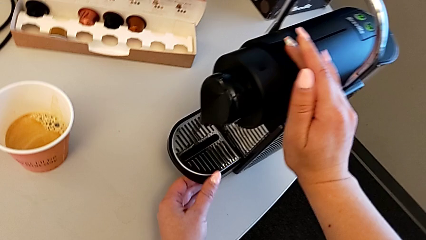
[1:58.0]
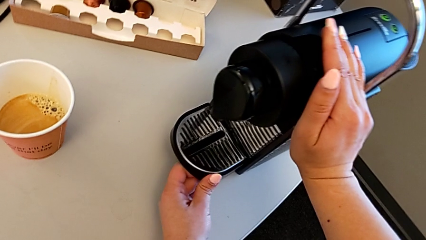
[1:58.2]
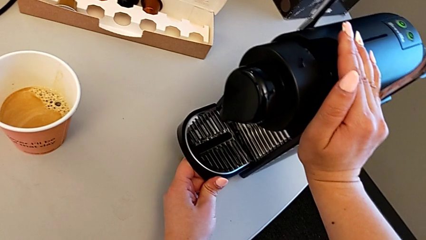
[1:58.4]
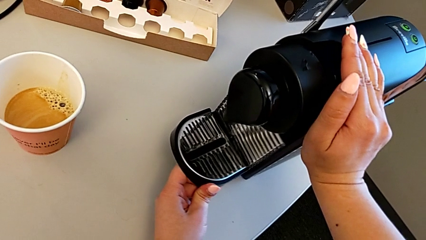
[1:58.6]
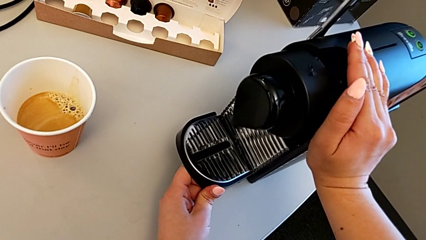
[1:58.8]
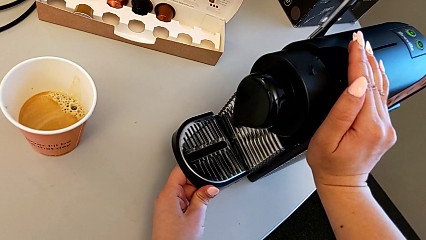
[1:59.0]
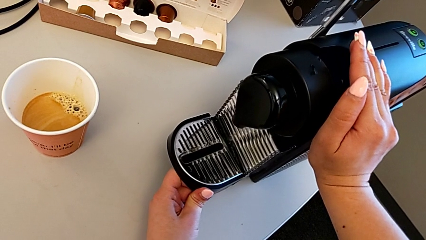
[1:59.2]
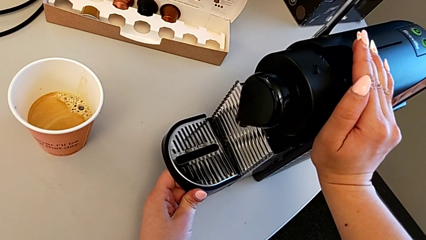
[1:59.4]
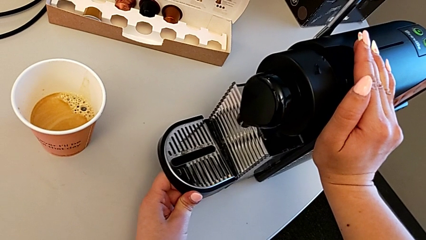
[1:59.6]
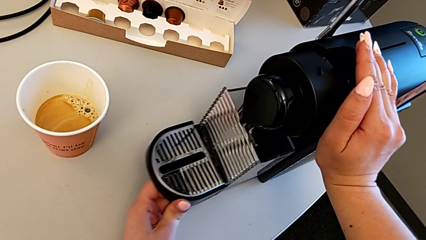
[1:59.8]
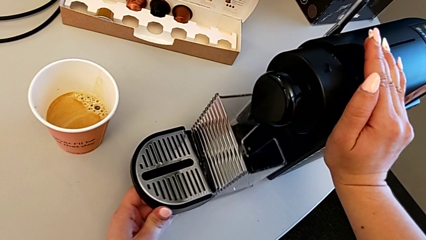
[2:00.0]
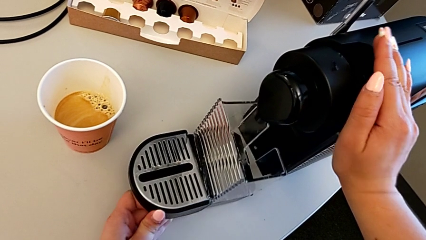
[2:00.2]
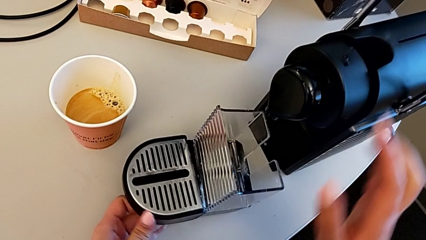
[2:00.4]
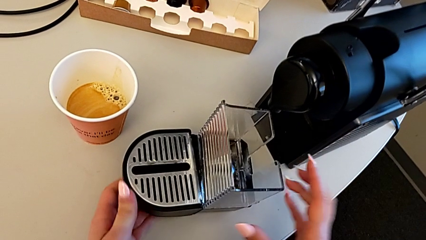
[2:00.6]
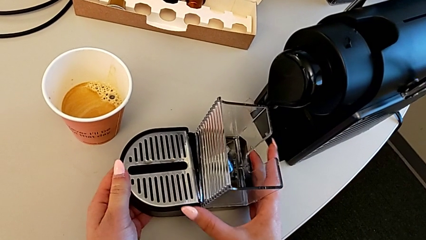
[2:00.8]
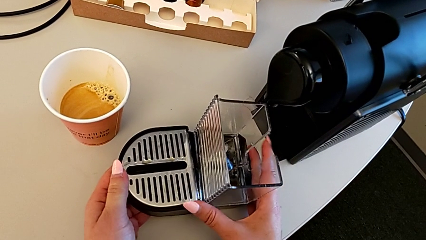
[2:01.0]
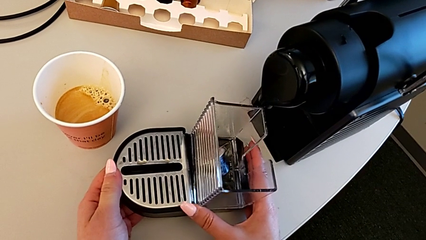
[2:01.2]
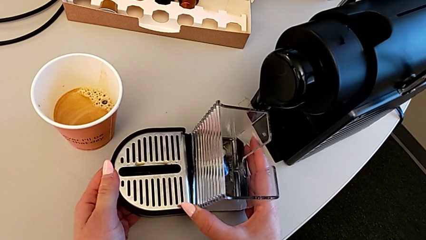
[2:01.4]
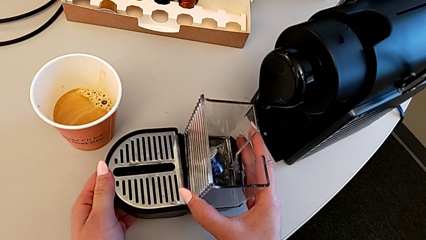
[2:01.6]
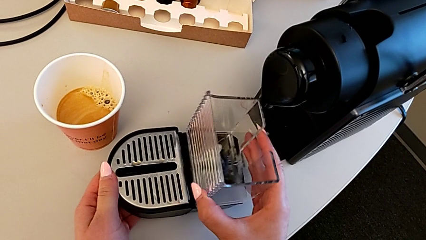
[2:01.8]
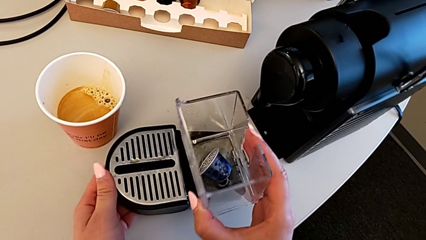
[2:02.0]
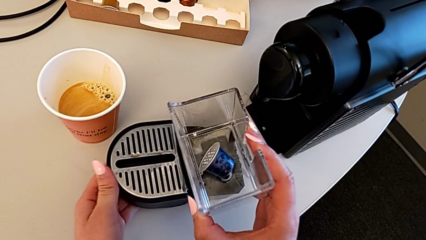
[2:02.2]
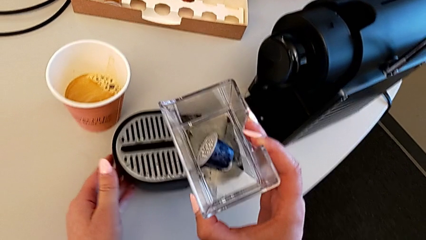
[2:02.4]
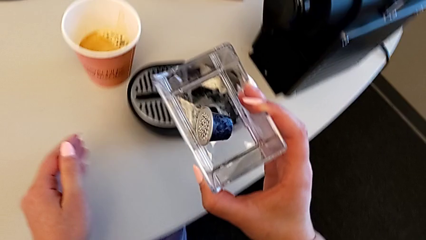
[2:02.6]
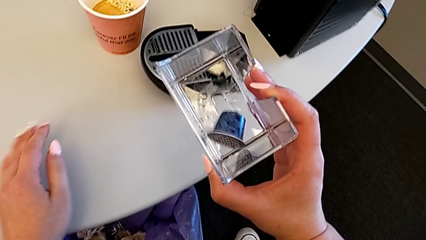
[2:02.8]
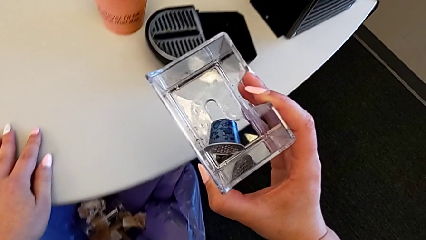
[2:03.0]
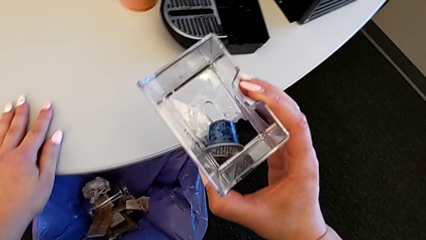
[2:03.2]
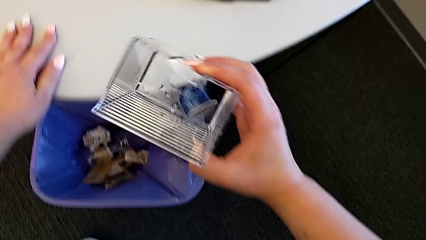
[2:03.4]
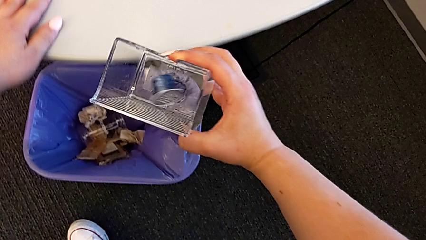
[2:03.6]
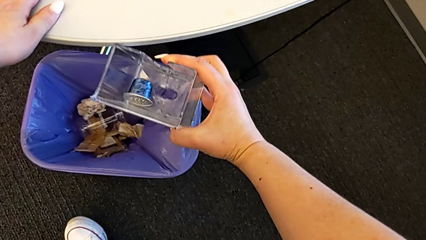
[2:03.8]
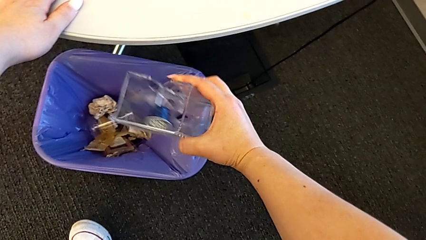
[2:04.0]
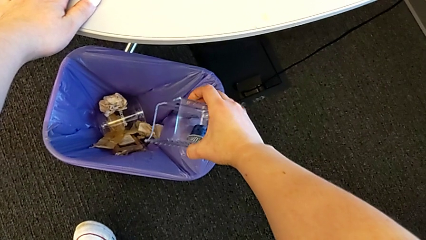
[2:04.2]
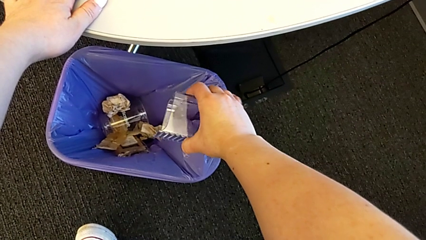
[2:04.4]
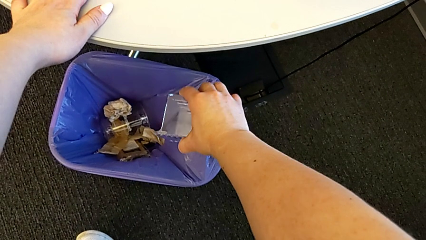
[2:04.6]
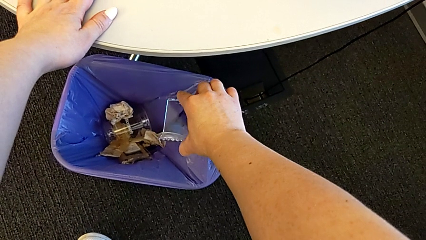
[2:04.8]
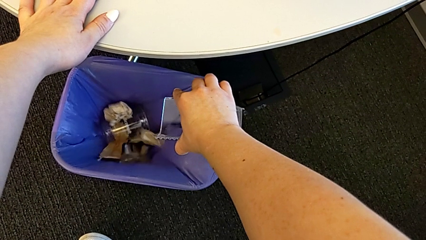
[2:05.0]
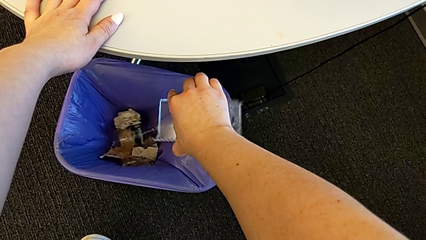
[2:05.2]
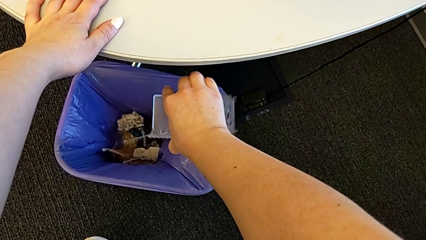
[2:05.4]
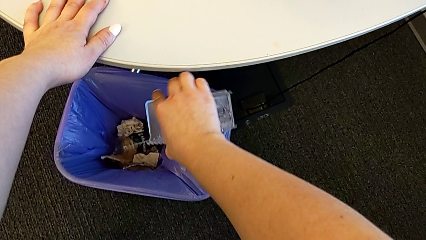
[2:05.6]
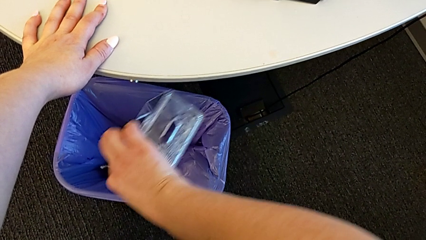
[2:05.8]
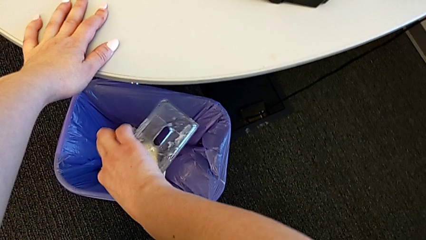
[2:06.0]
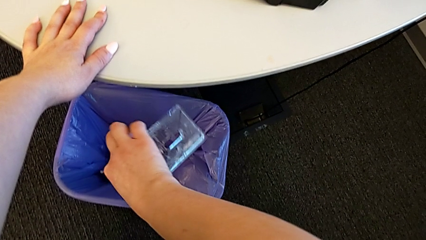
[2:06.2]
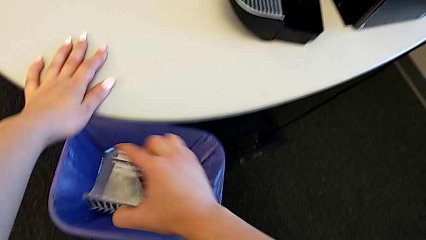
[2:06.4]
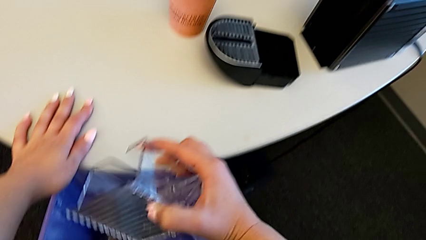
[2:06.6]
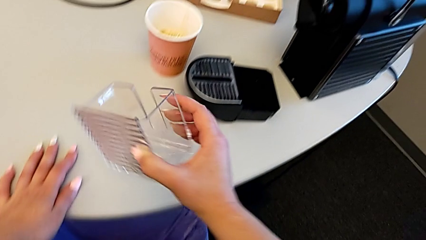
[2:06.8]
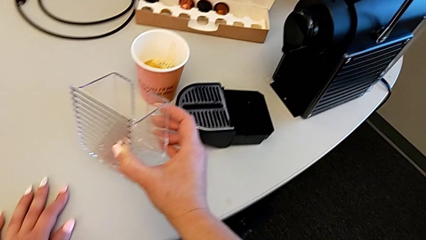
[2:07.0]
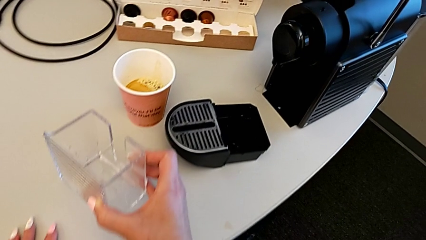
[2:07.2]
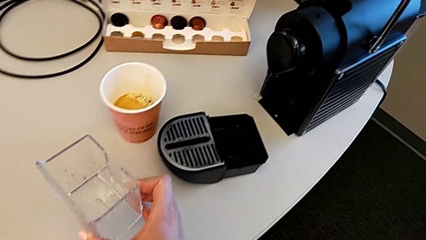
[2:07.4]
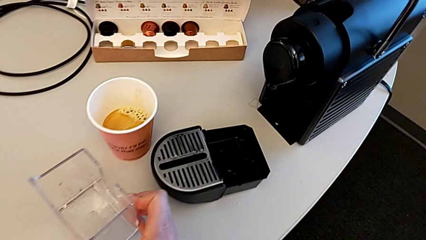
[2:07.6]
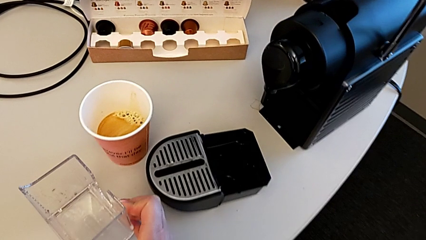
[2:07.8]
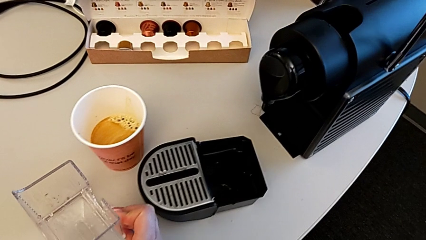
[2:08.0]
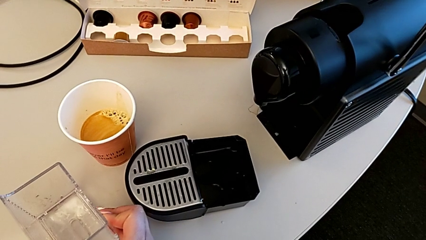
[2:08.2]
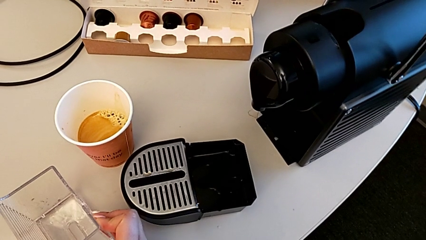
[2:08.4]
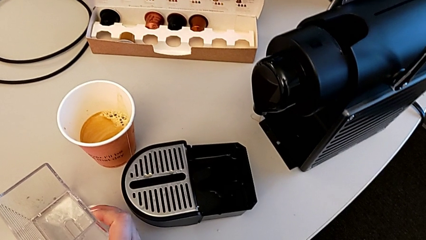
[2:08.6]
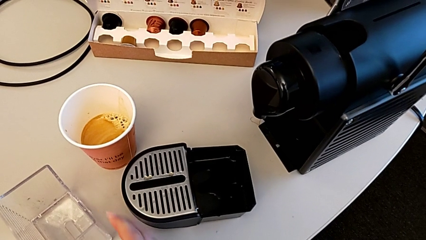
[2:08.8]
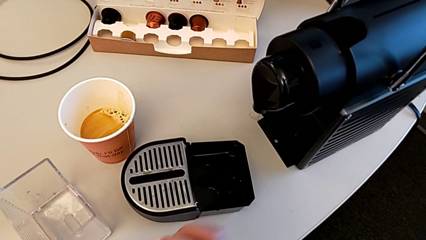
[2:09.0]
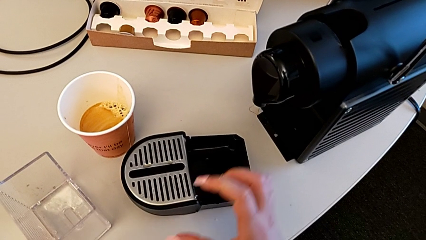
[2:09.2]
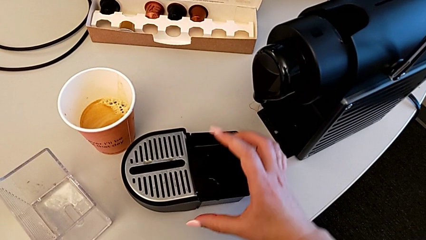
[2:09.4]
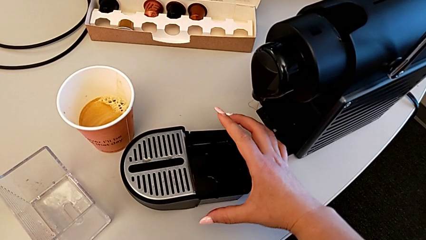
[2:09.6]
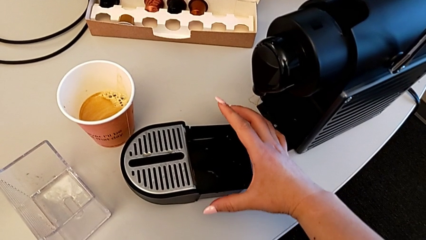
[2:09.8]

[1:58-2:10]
The camera wearer is emptying the container of capsules. They pull the tray, withdraw the capsule container, drop the coffee capsule and place the capsule container.

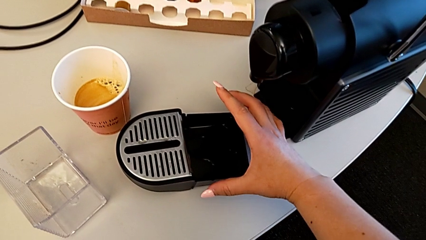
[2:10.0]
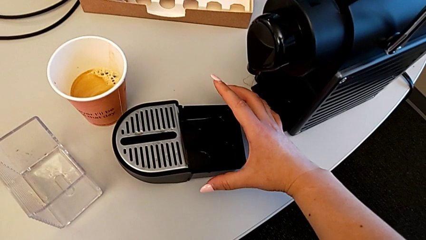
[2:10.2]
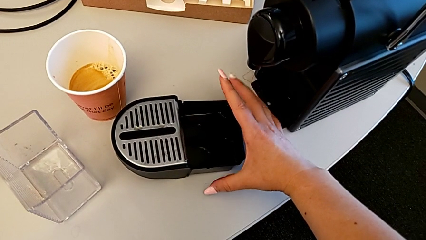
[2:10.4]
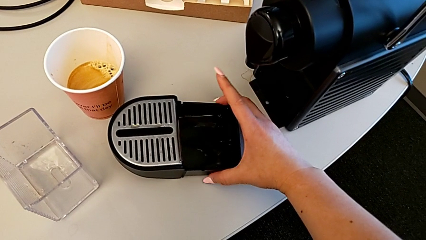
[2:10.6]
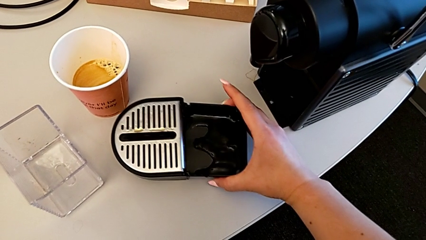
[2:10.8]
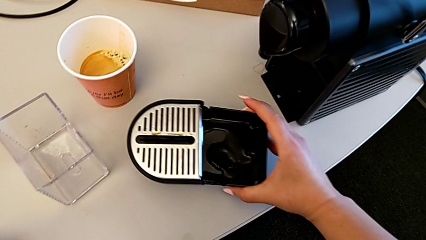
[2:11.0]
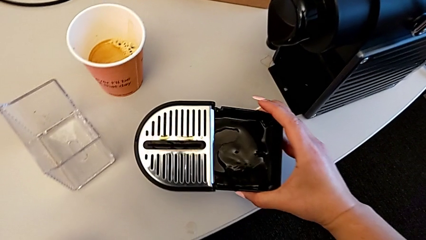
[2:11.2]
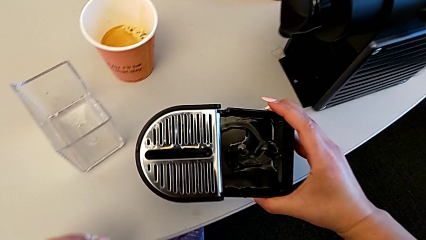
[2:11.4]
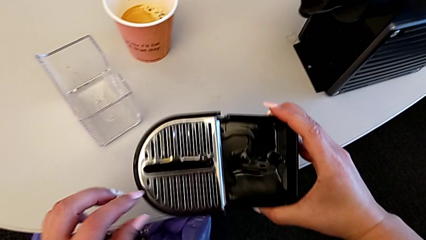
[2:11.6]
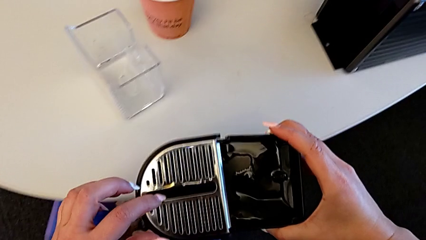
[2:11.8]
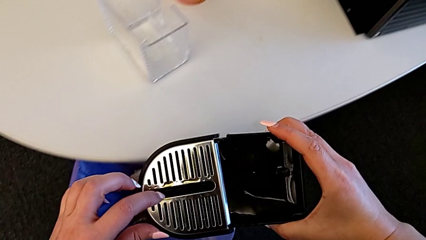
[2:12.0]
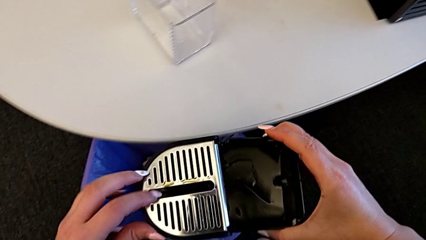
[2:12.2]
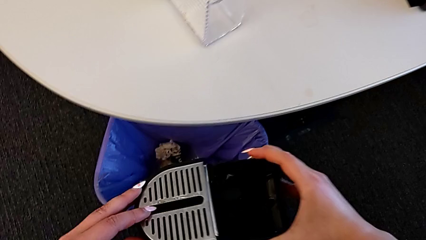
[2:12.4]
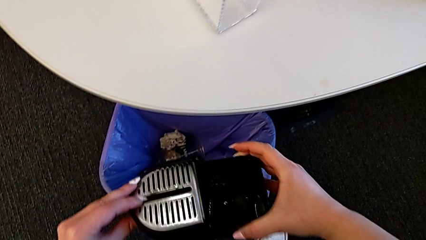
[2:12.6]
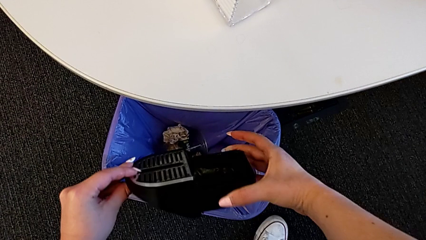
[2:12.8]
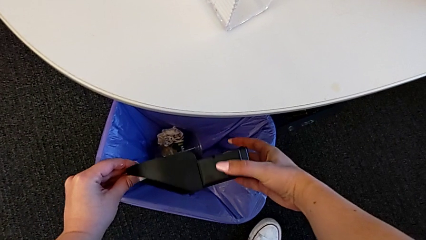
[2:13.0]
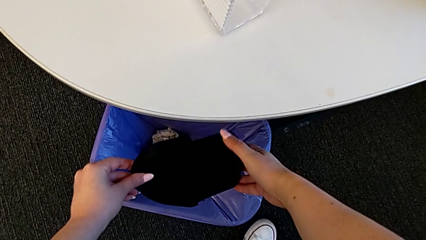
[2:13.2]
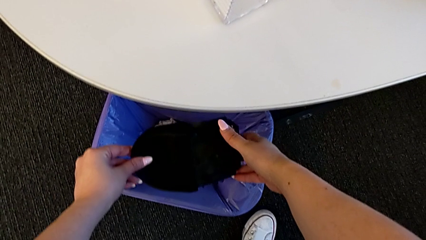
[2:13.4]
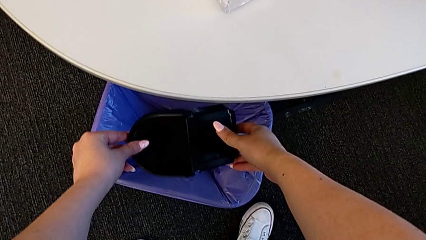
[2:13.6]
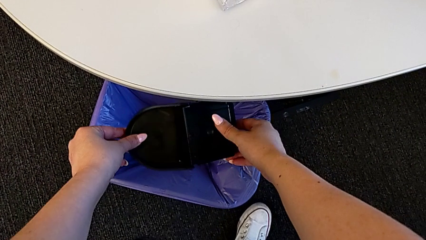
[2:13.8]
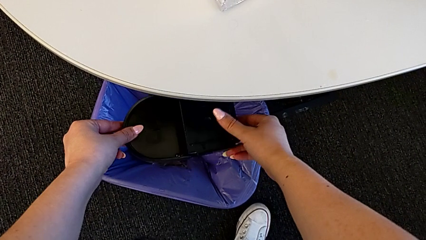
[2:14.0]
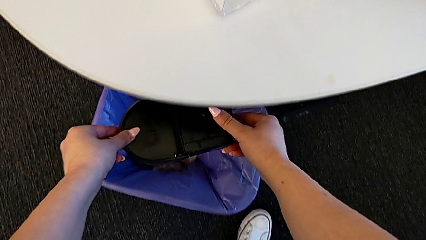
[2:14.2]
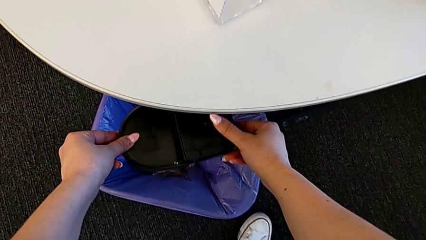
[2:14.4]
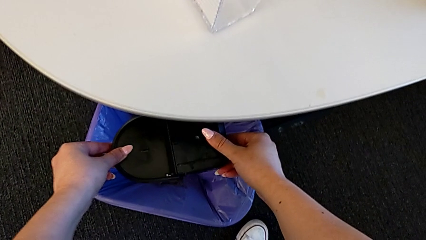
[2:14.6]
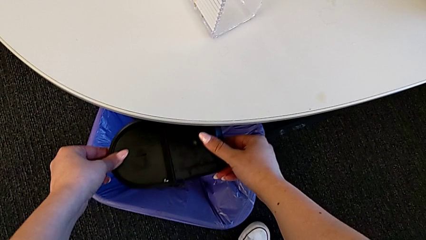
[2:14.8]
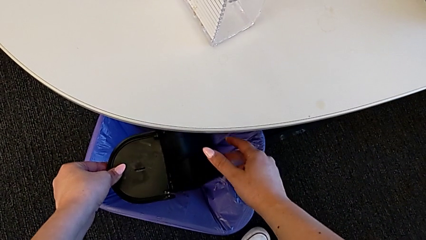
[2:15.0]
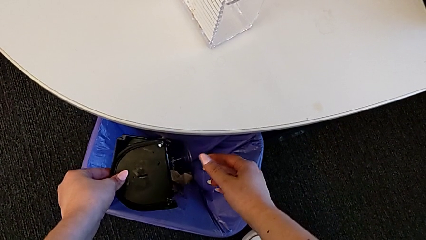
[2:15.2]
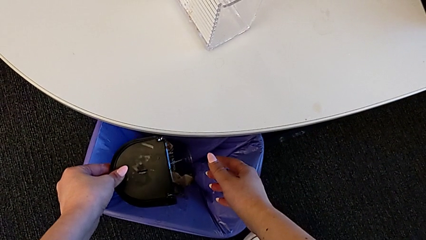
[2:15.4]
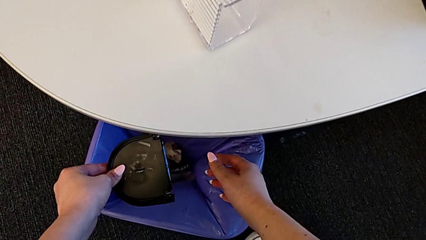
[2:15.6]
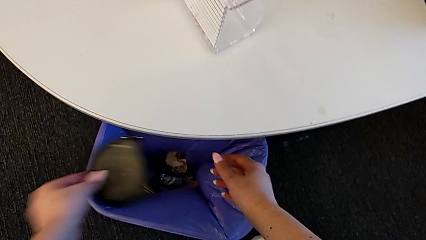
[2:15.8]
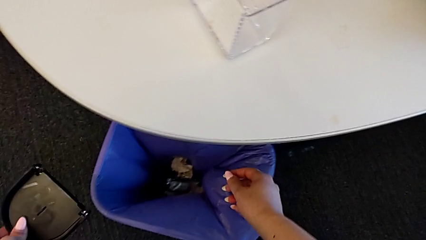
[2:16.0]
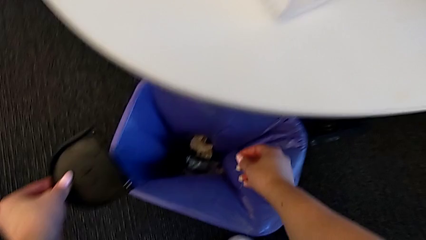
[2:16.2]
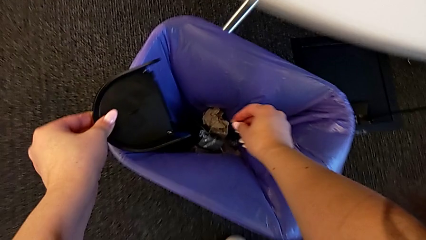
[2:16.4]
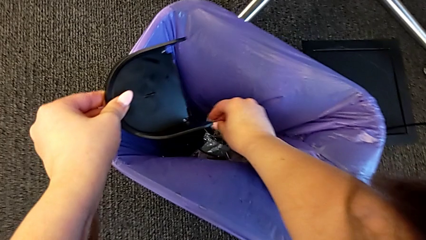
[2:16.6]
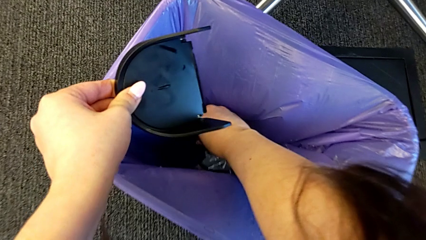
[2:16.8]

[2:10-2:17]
The camera wearer is emptying the drip tray. They grab the drip tray, flip it and wrongly drop it.
